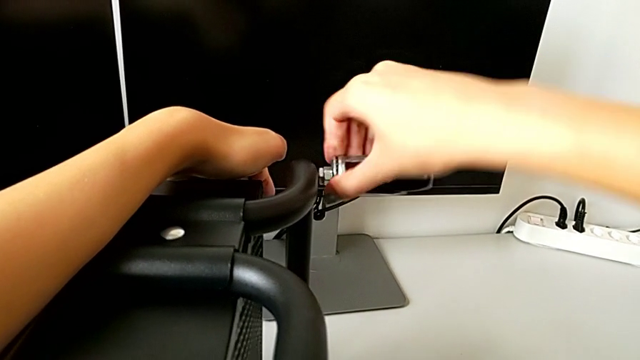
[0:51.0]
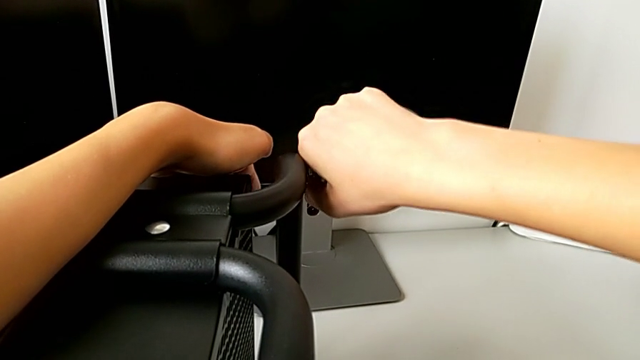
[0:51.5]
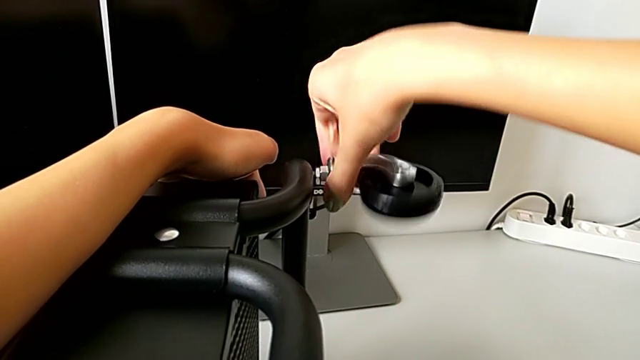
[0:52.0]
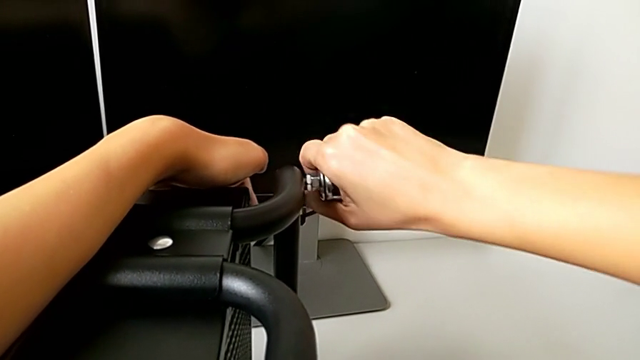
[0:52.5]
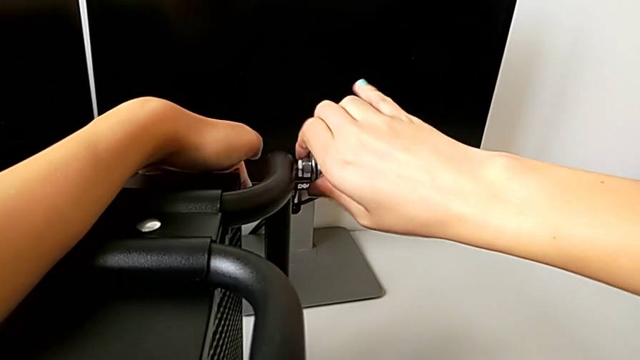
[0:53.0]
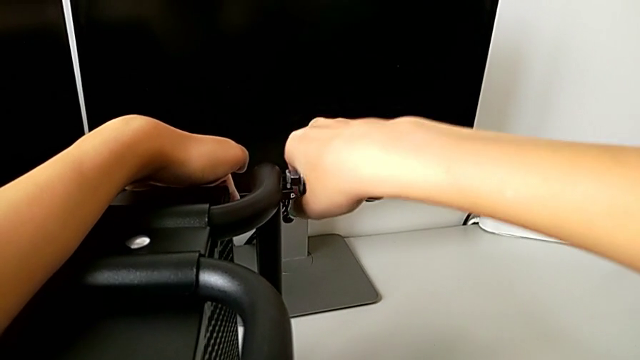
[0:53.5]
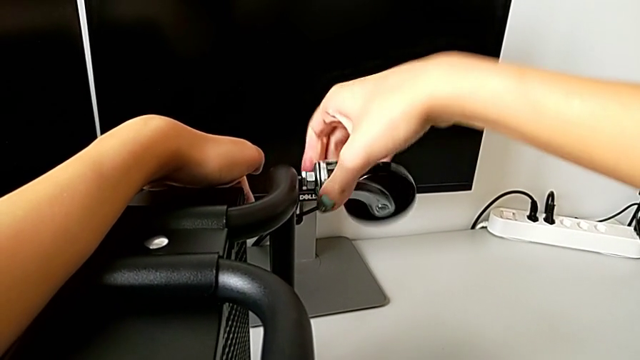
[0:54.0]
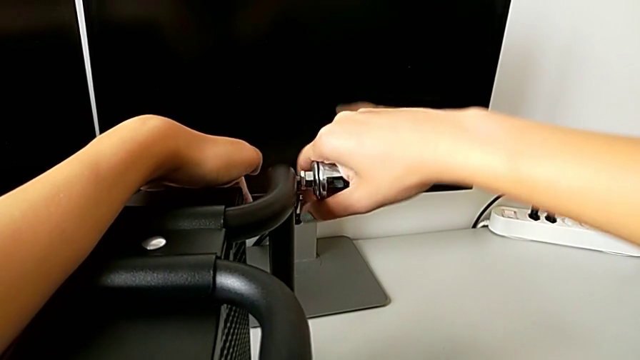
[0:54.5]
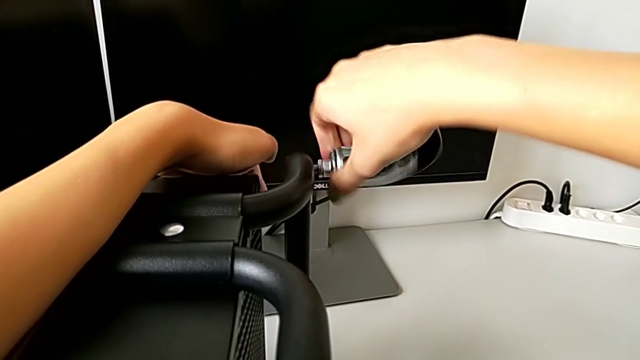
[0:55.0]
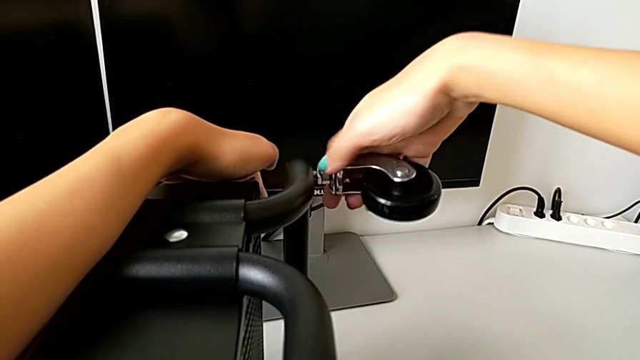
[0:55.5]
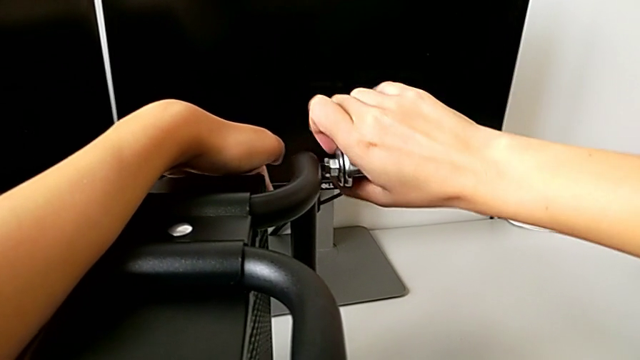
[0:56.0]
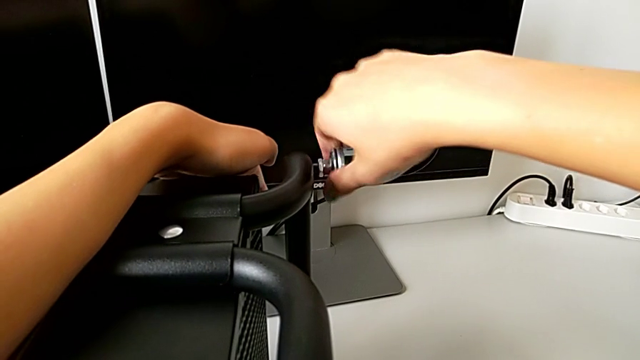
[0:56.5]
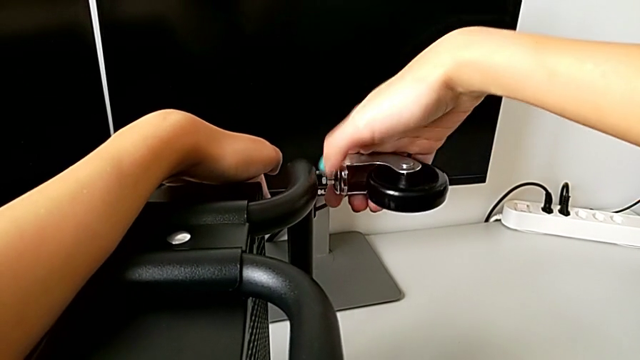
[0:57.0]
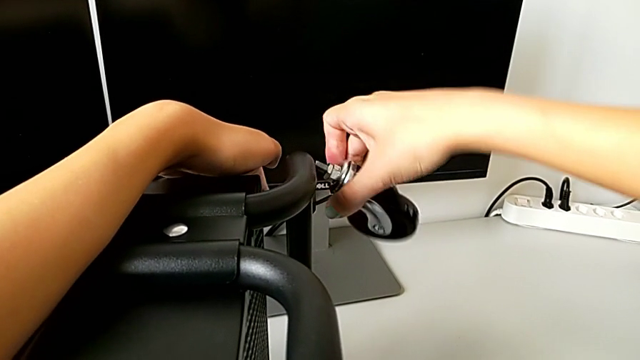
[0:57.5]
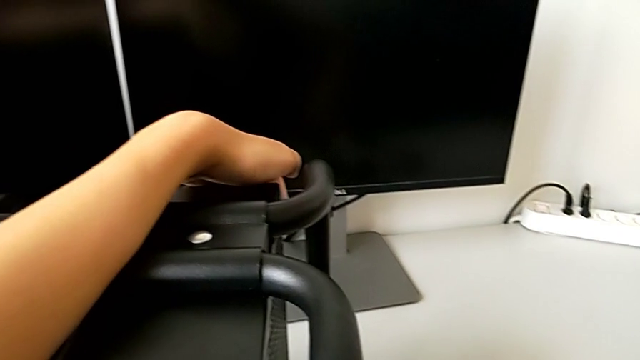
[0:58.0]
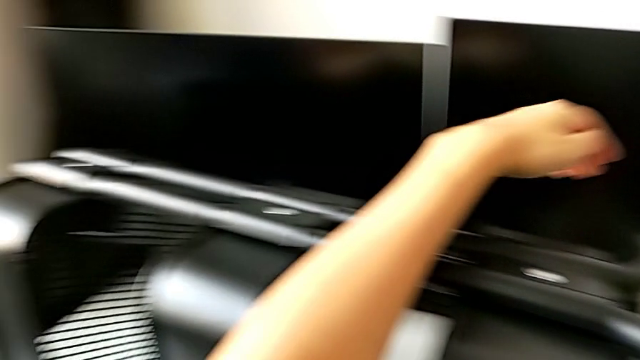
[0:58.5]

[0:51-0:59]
The camera wearer is disassembling all four wheels from the furniture. They keep unscrewing the fourth wheel.

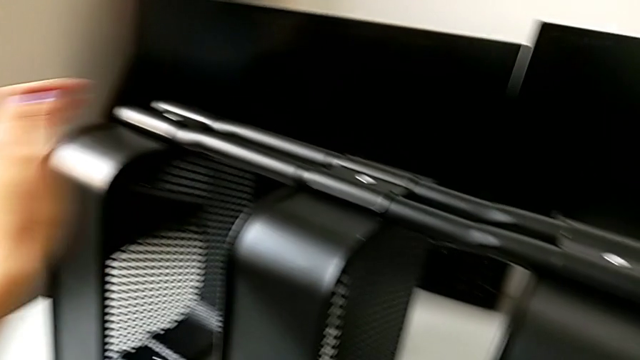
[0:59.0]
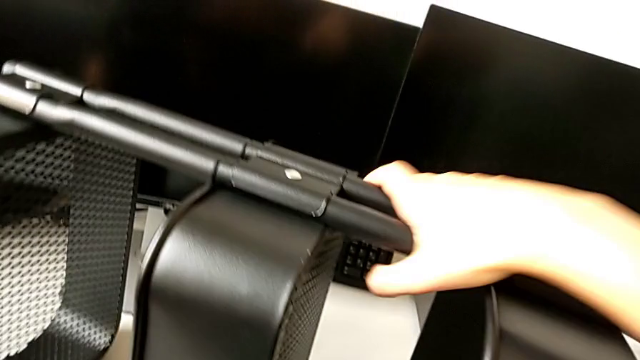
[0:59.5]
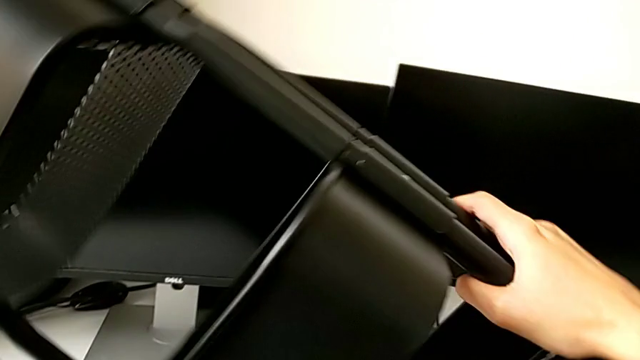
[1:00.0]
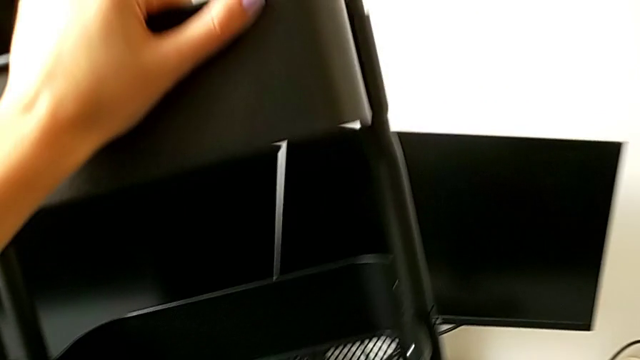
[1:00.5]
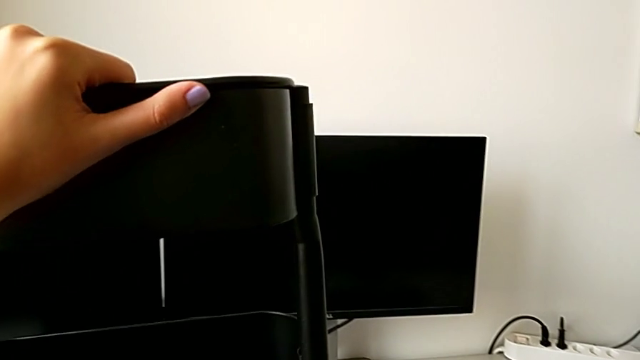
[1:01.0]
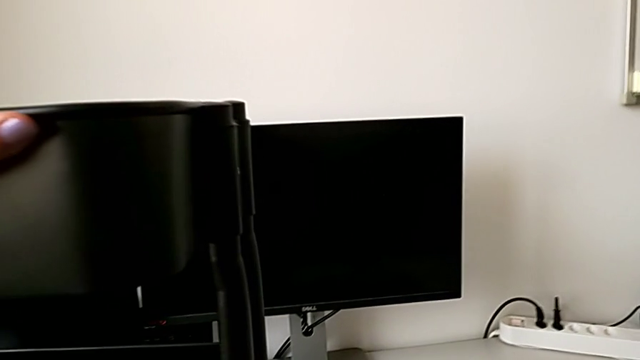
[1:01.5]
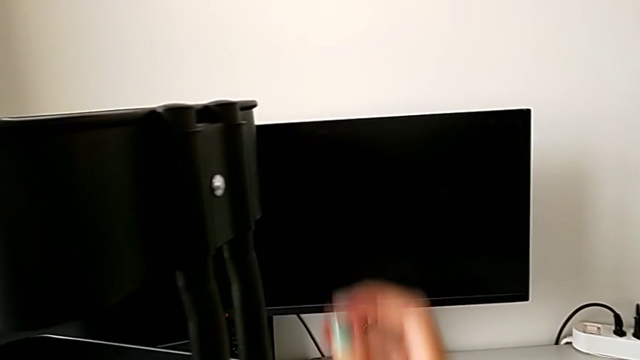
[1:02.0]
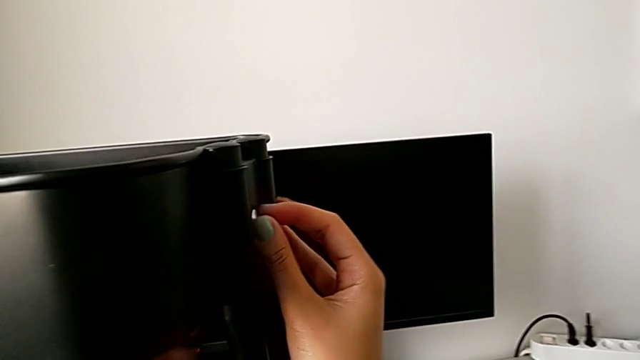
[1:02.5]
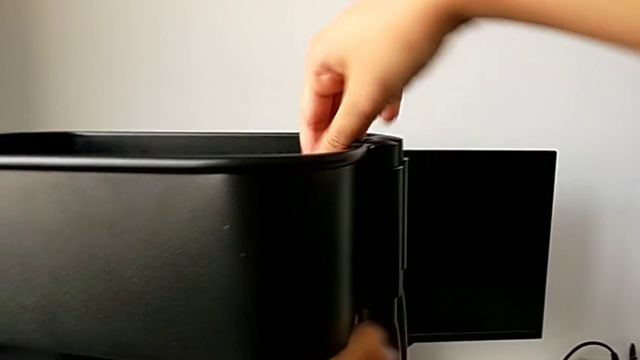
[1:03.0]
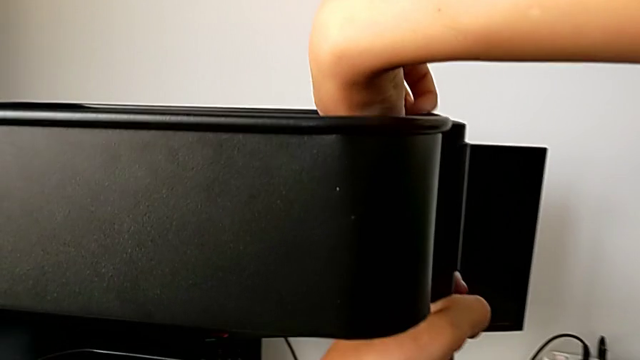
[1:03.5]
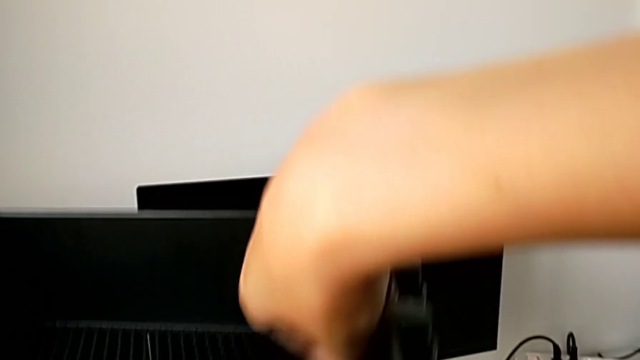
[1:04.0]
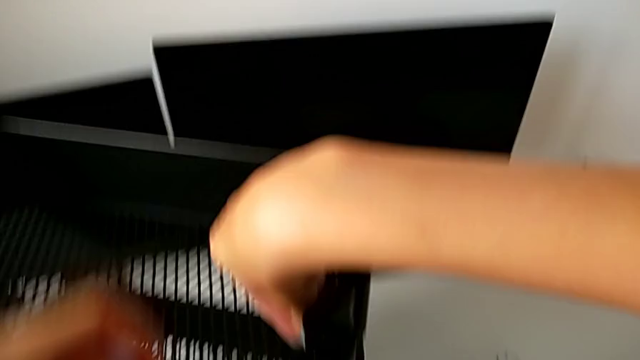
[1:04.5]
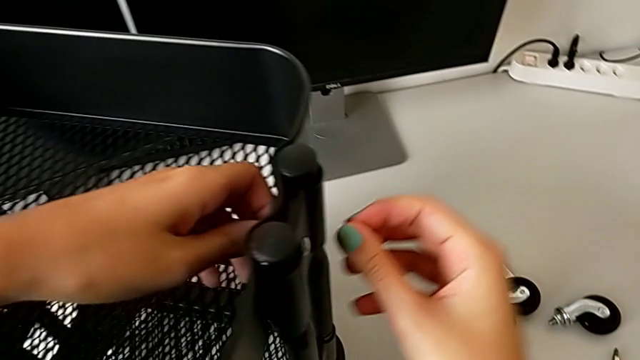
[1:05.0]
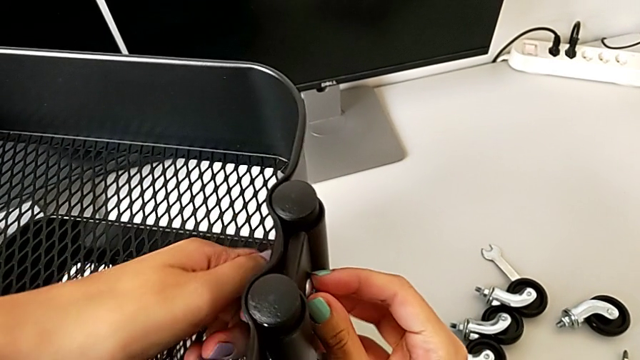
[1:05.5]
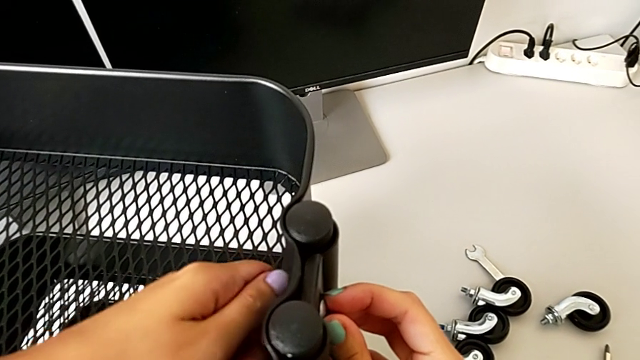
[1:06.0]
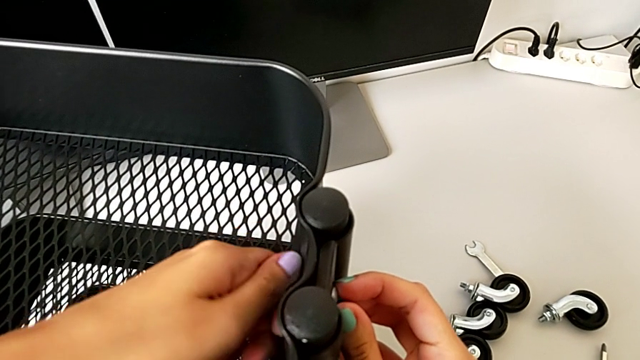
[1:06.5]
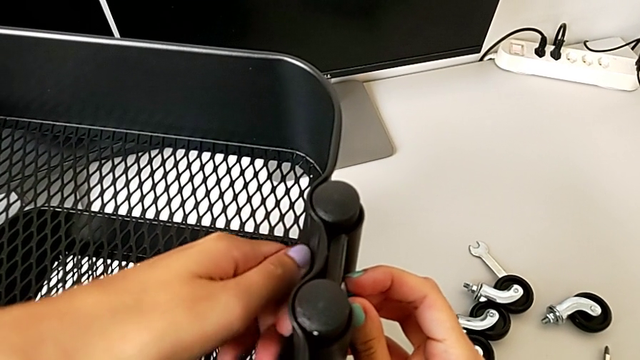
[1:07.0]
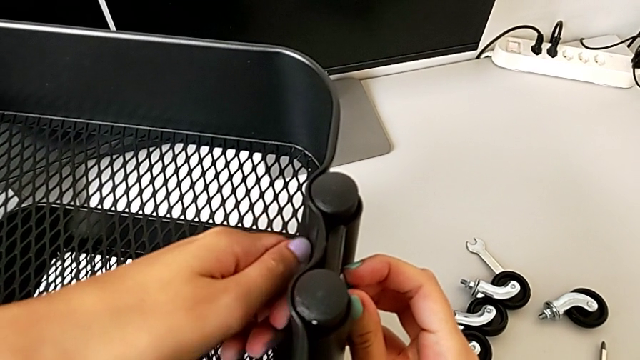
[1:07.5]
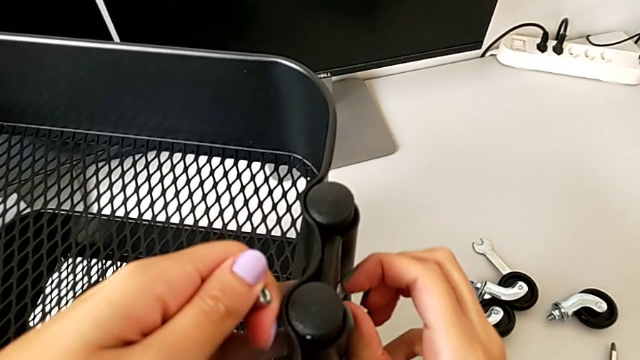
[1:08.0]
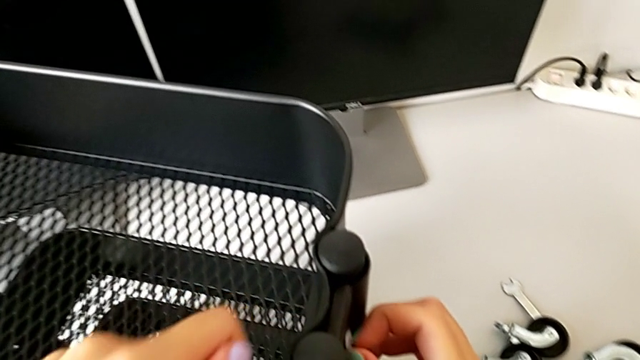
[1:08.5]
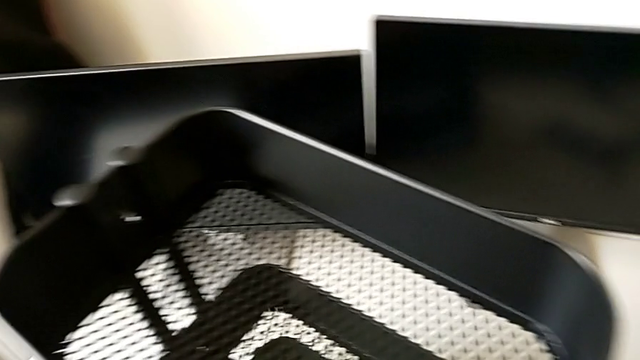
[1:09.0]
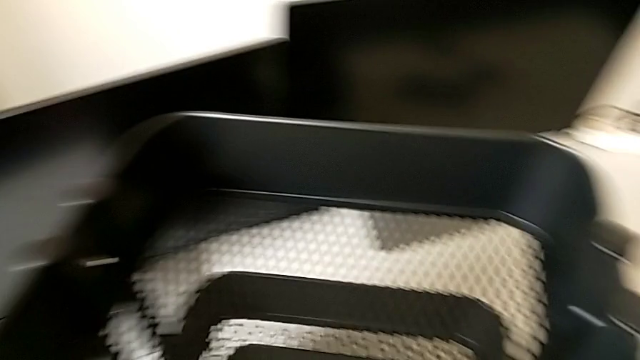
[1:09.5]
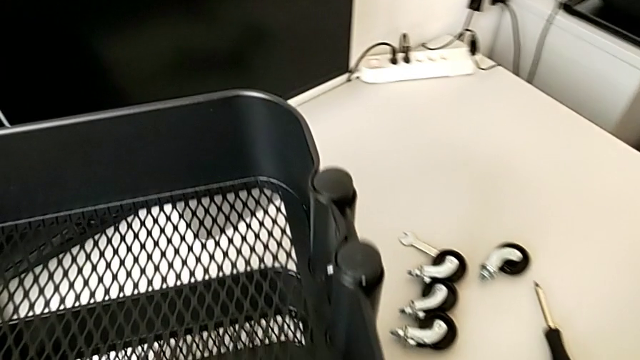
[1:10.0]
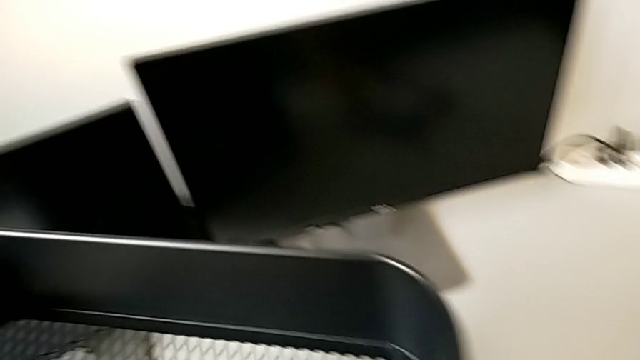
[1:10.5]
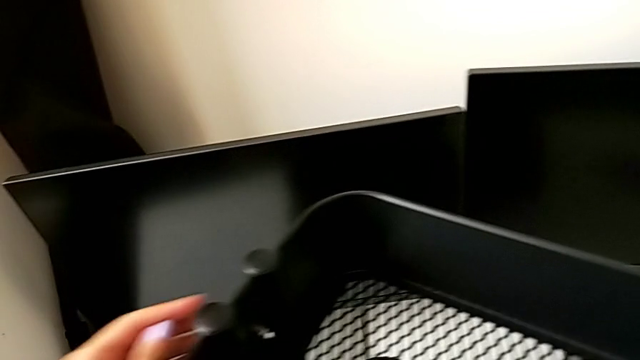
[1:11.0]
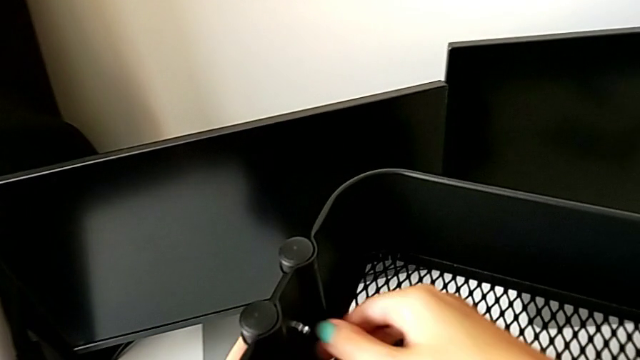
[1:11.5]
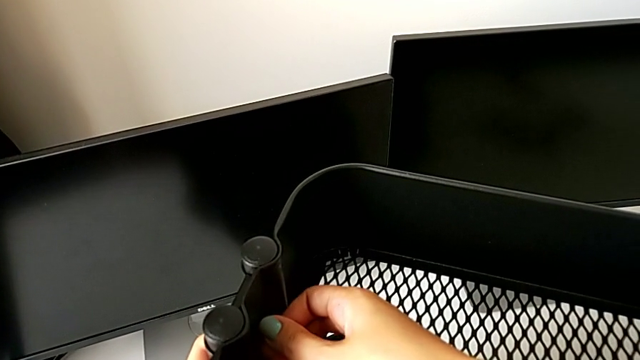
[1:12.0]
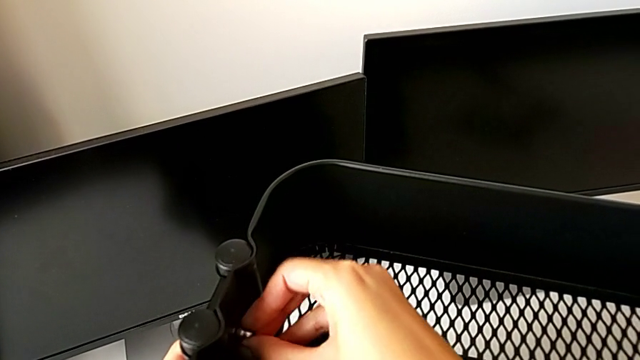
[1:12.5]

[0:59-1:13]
The camera wearer is disassembling the top tray from the furniture. They grab the utility cart, rotate it, place it, unscrew the first hex nut, disassemble the first screw and place the screw.
